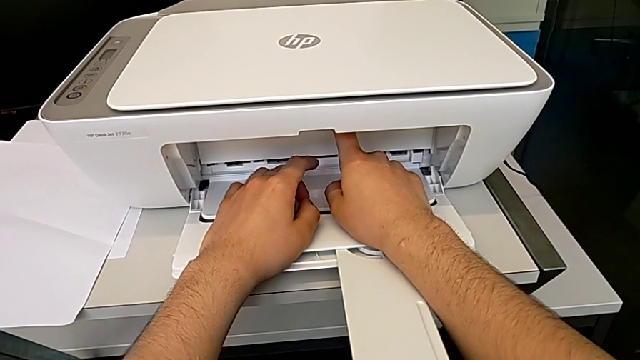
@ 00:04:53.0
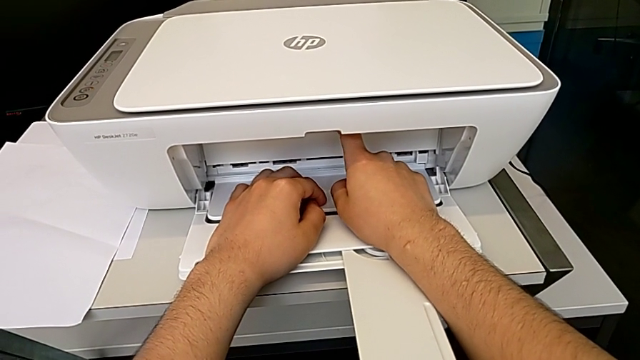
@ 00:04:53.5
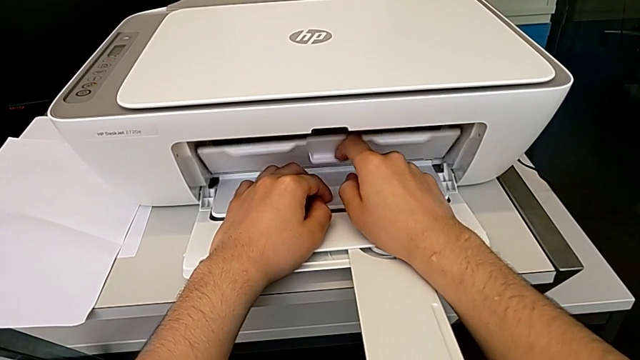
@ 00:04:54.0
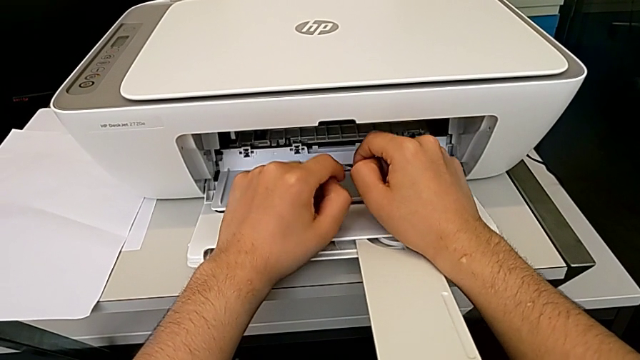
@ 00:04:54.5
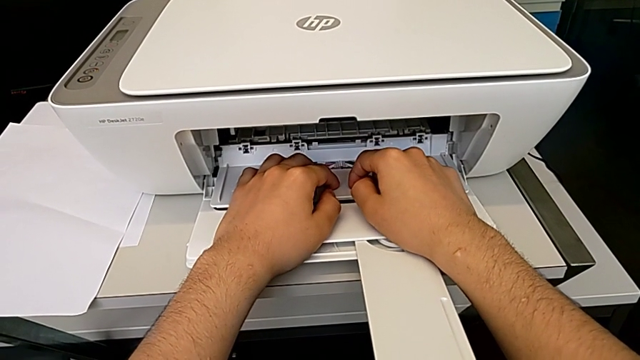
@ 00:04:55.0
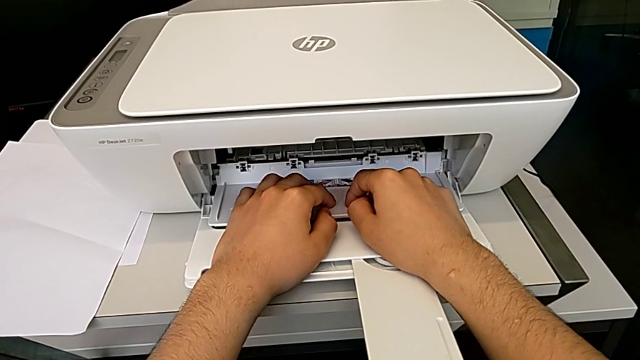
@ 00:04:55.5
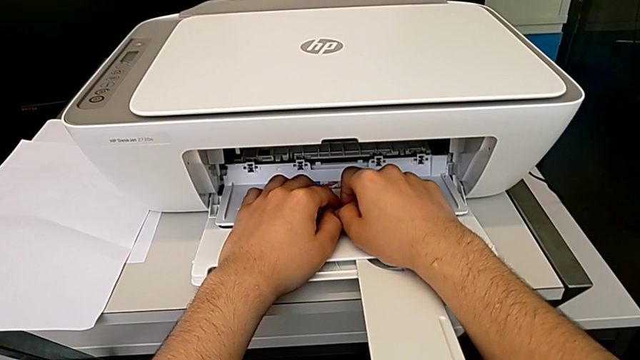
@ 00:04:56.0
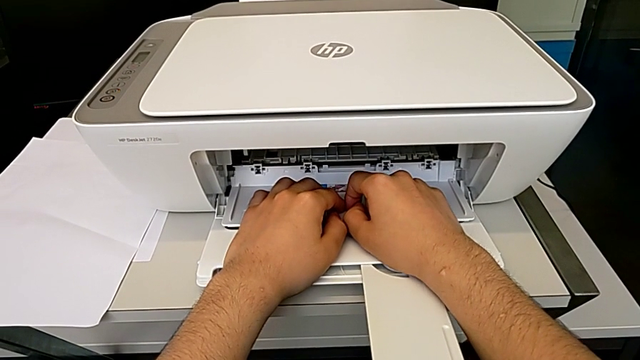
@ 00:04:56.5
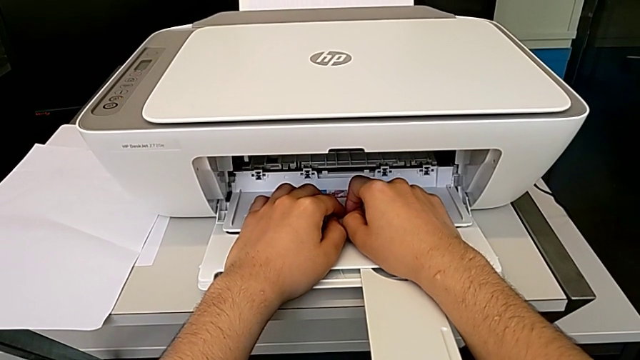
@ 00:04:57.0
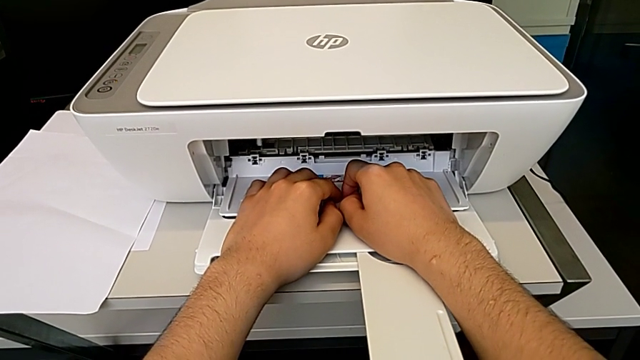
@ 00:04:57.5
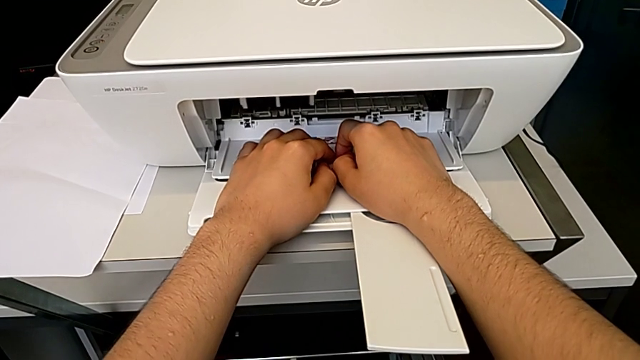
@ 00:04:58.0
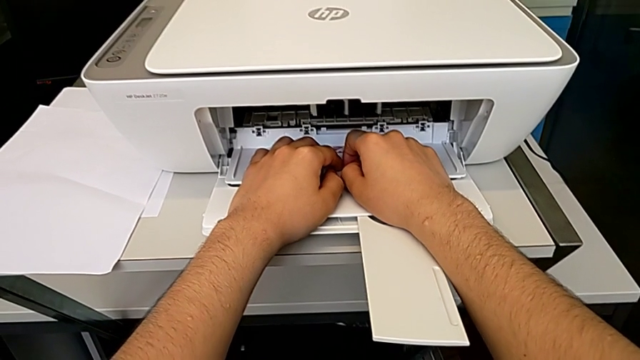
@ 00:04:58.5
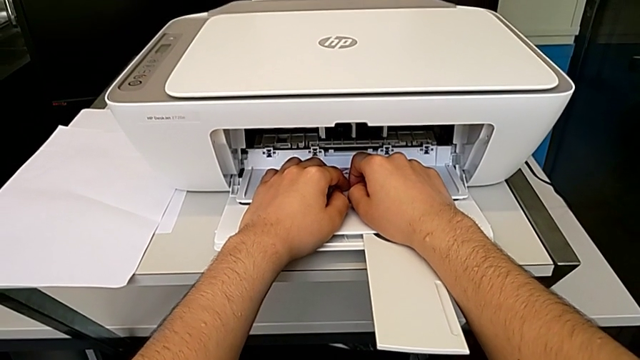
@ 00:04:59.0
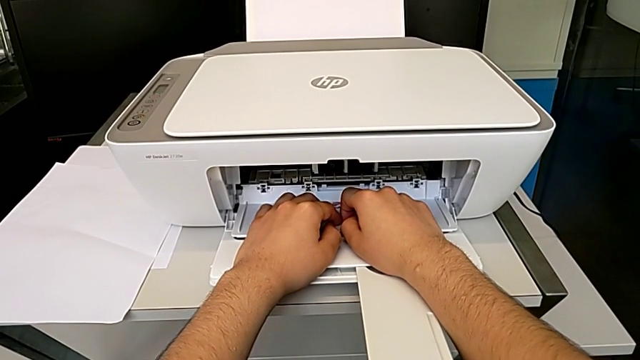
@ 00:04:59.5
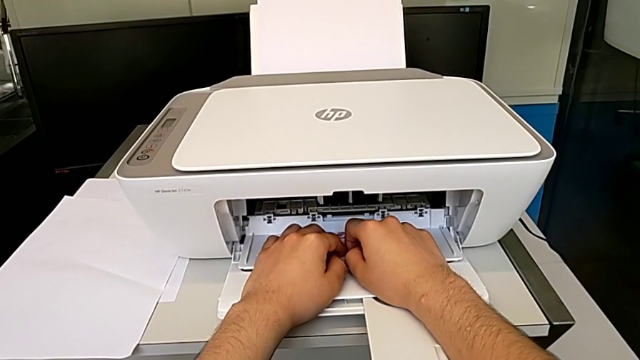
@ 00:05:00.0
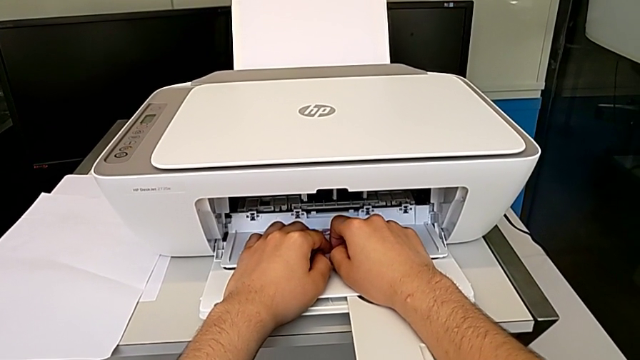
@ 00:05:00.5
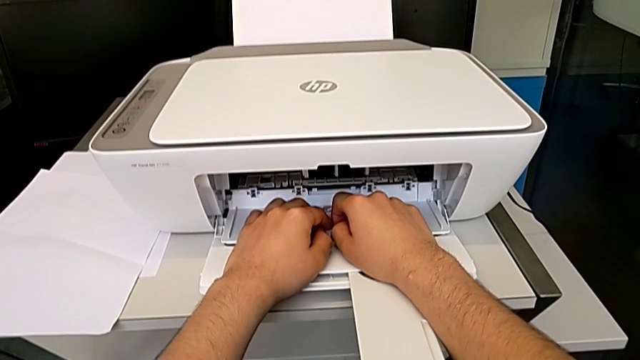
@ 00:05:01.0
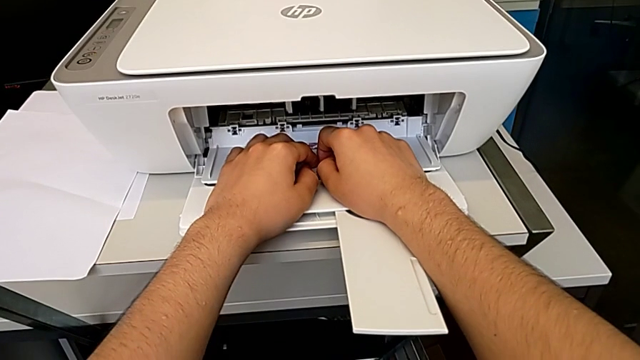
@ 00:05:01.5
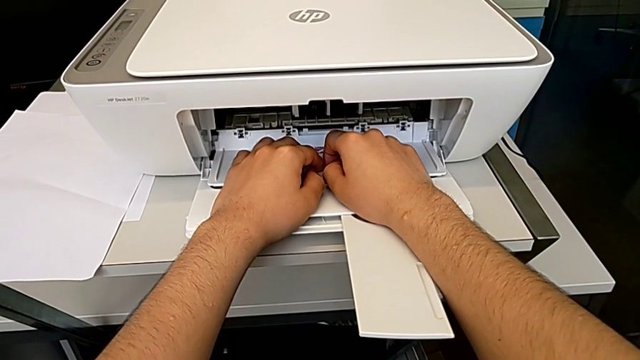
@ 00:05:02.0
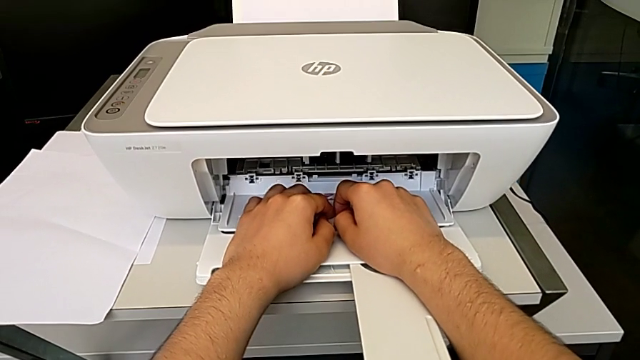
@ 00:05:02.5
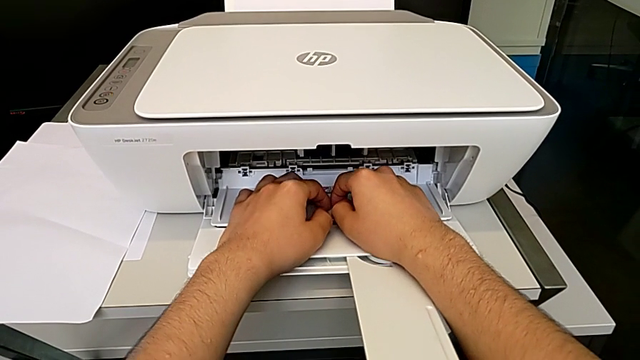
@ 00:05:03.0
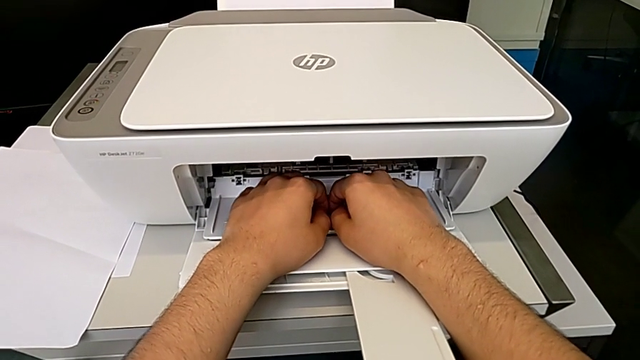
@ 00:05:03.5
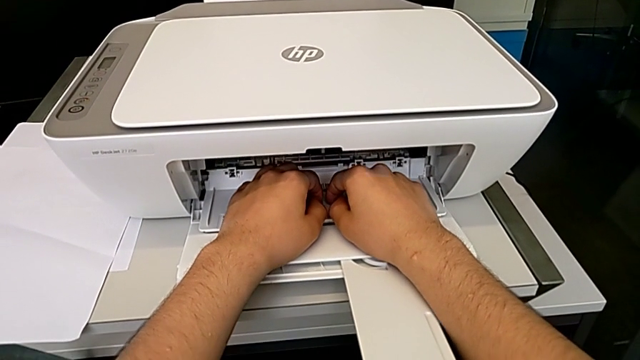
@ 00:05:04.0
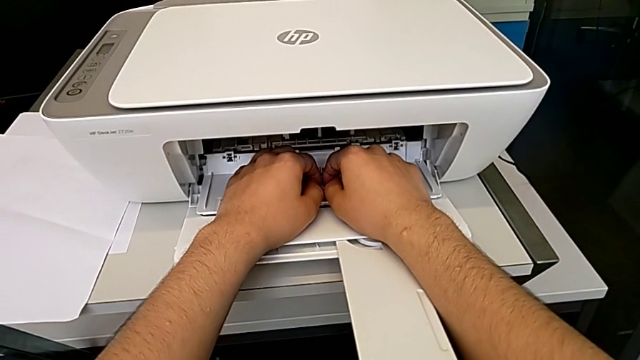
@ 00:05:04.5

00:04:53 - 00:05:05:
The camera wearer is changing the ink cartridges regularly. They open the cartridge gate.

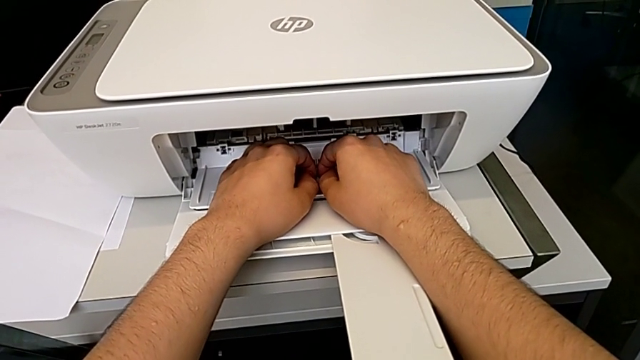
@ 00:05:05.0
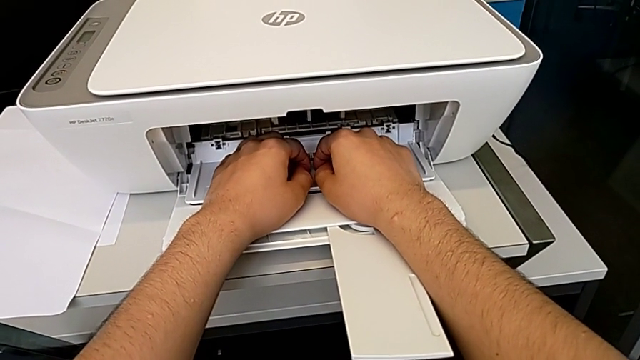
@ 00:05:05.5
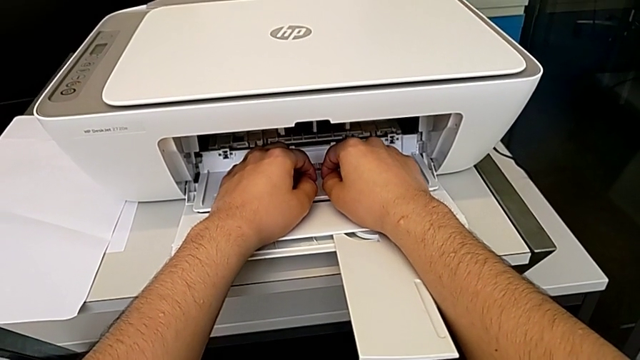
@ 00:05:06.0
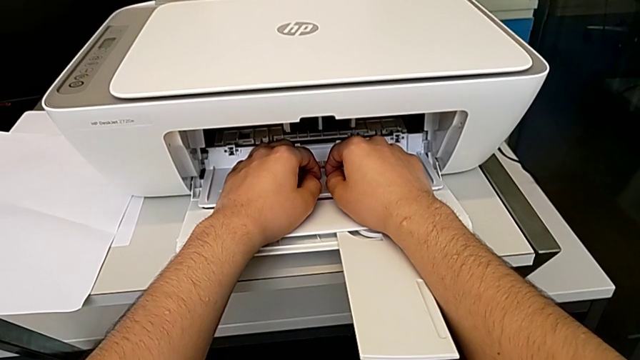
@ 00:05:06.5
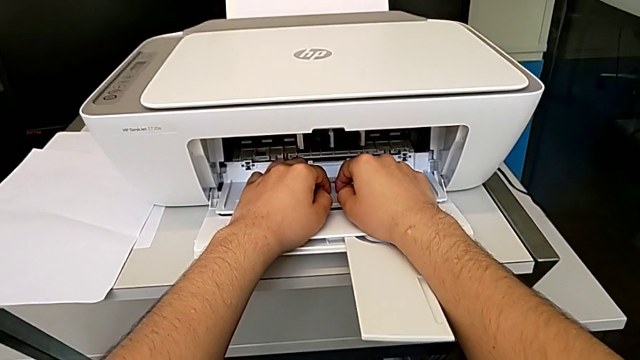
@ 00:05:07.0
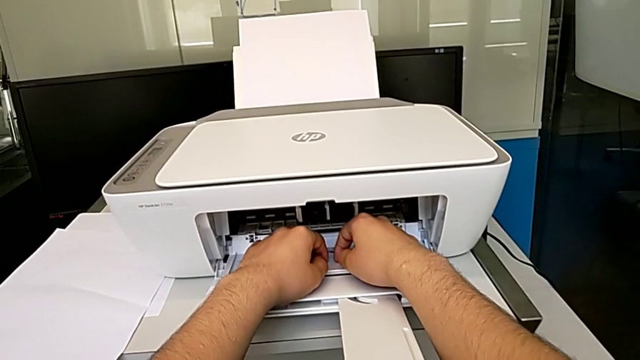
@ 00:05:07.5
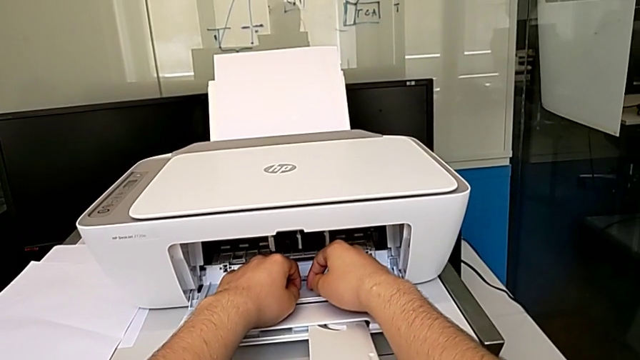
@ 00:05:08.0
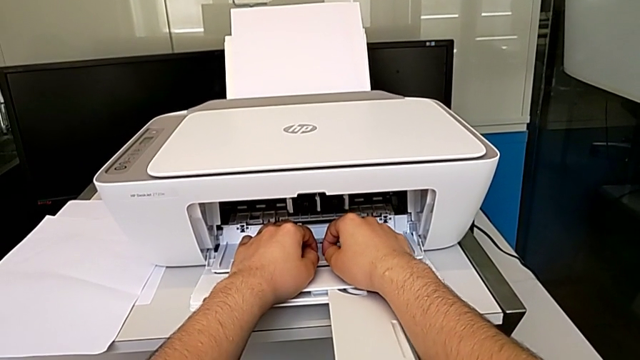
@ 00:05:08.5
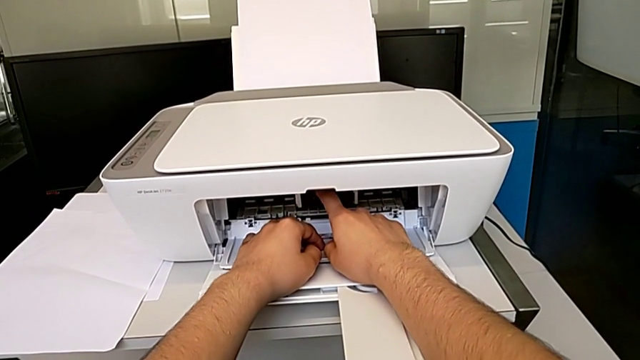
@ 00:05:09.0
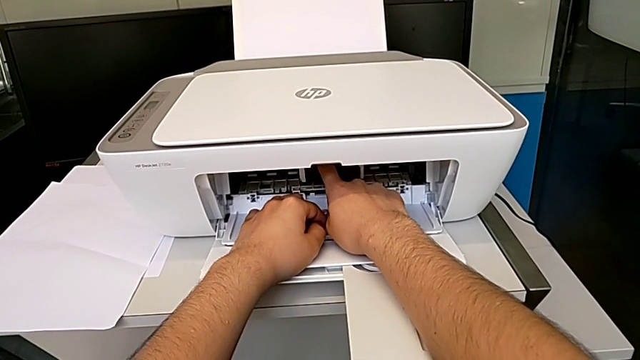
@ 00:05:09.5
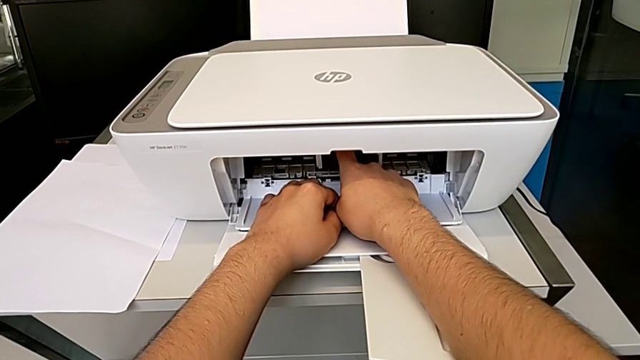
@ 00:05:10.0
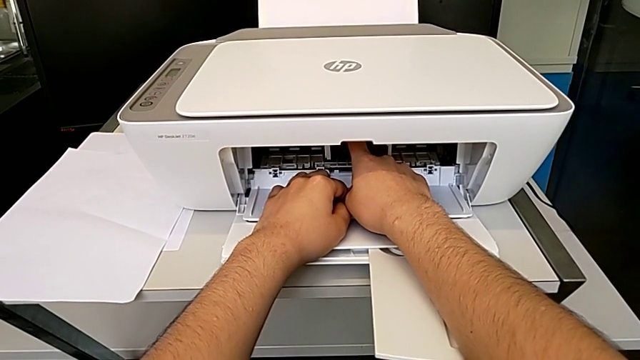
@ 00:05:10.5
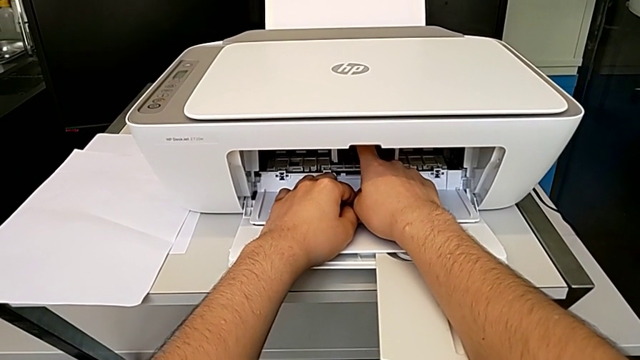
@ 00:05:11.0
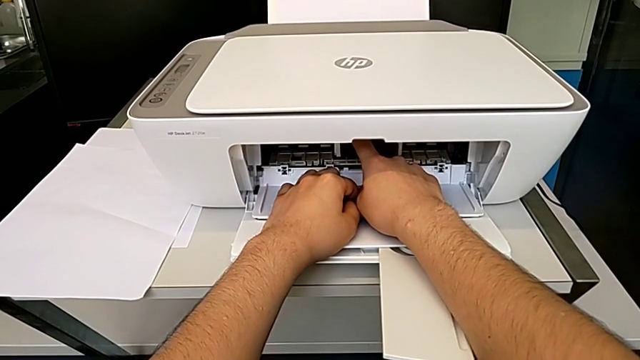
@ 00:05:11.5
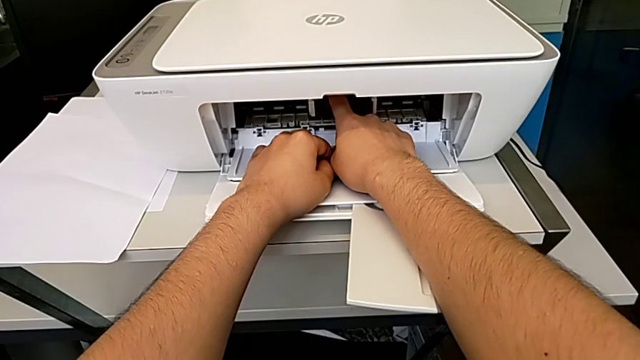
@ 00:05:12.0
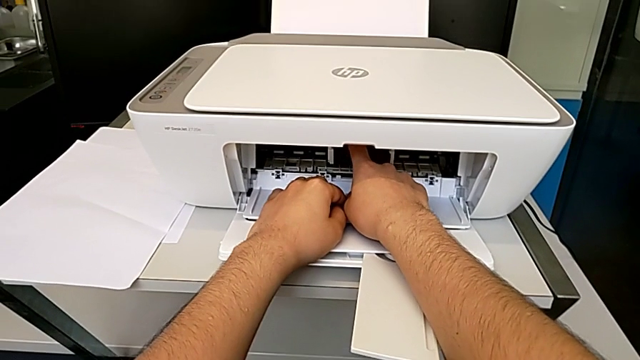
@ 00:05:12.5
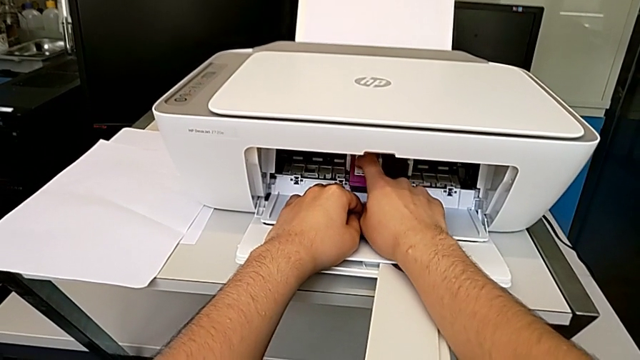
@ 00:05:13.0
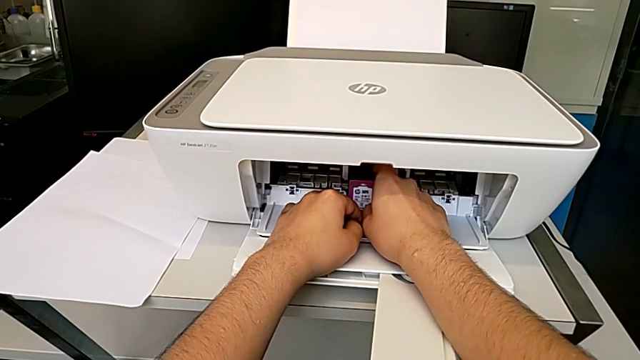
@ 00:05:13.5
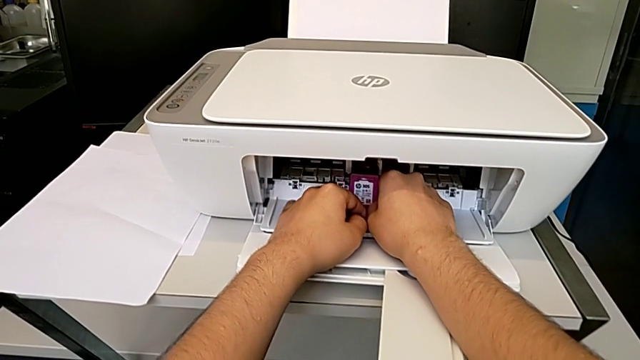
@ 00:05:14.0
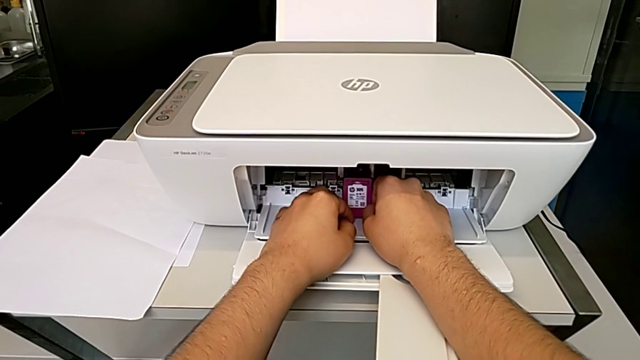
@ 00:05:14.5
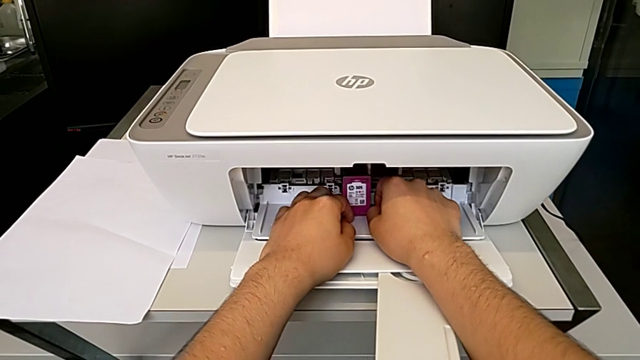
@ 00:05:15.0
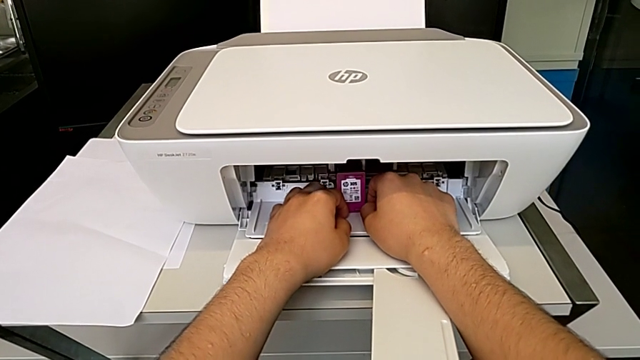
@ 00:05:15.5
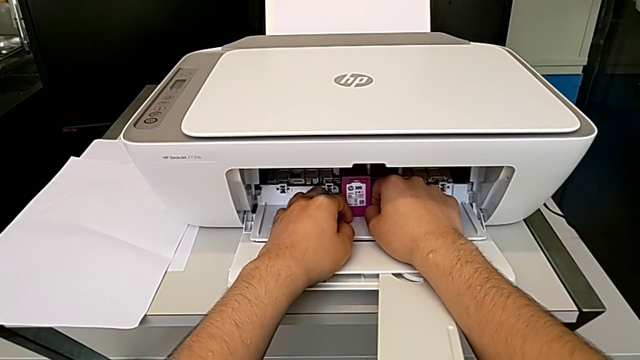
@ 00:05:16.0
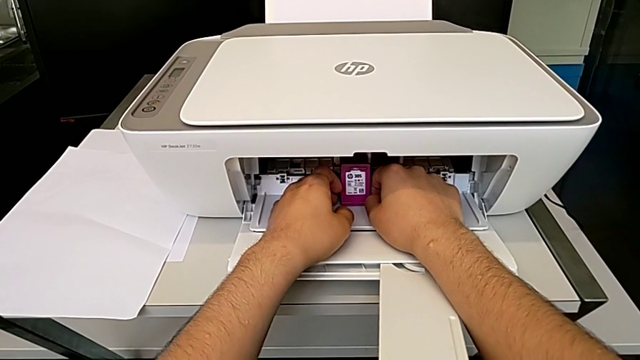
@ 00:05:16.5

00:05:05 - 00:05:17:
The camera wearer is changing the ink cartridges regularly. They touch the magenta ink cartridge and withdraw it.
